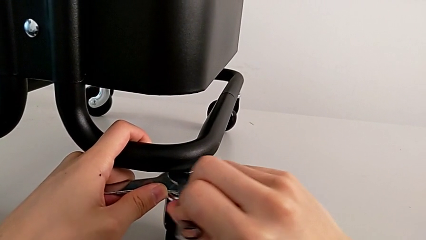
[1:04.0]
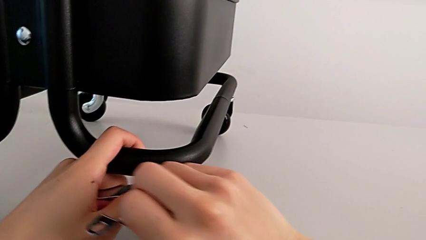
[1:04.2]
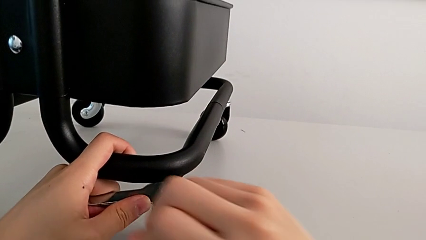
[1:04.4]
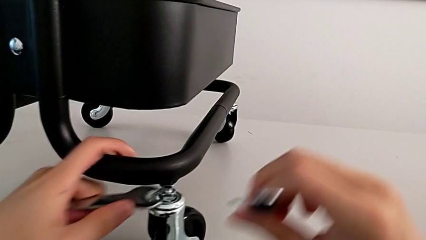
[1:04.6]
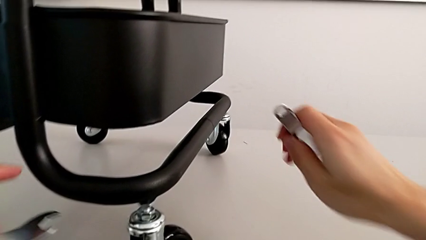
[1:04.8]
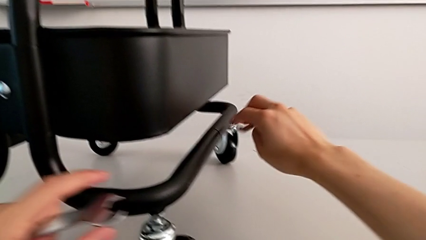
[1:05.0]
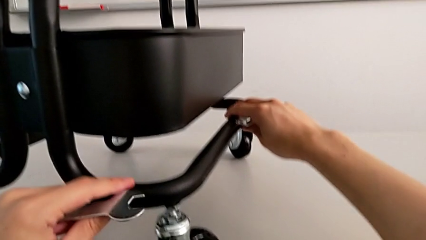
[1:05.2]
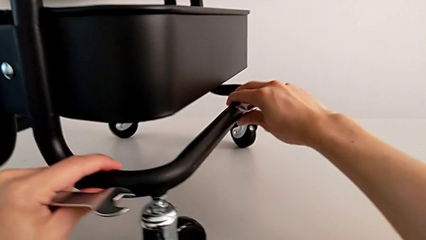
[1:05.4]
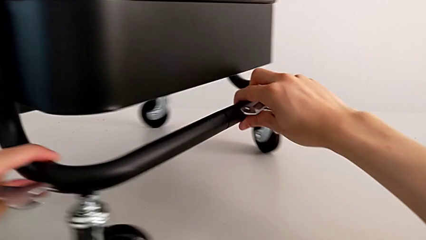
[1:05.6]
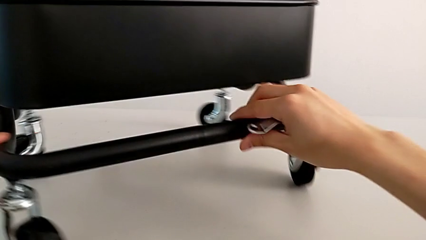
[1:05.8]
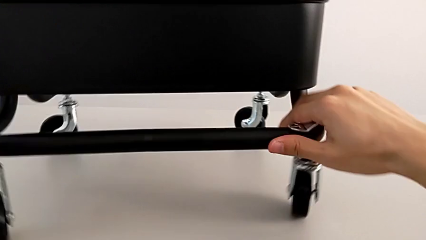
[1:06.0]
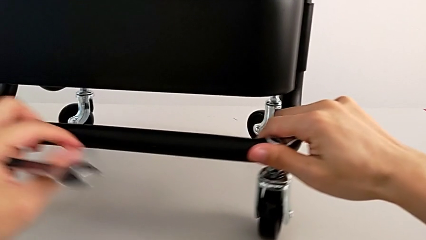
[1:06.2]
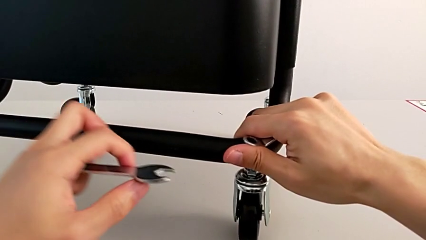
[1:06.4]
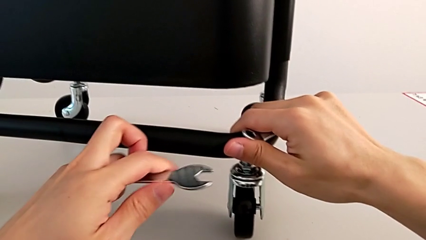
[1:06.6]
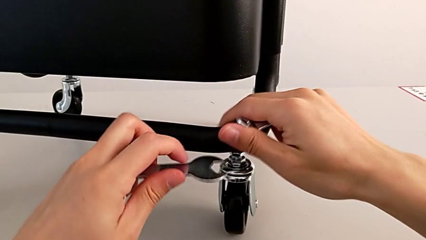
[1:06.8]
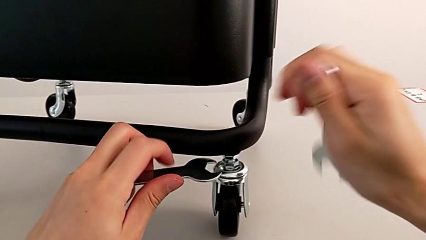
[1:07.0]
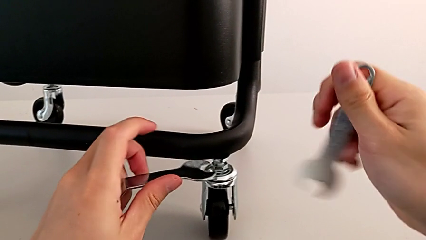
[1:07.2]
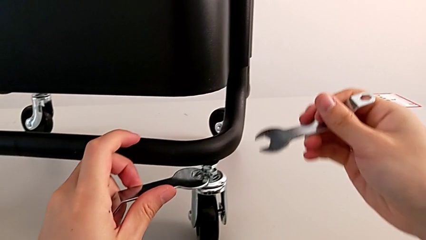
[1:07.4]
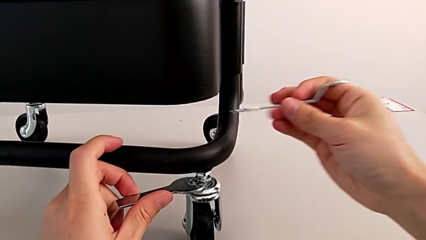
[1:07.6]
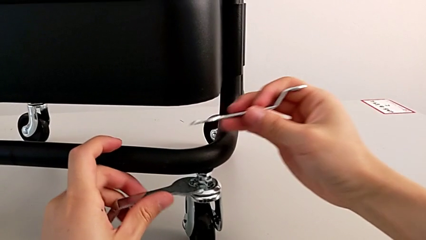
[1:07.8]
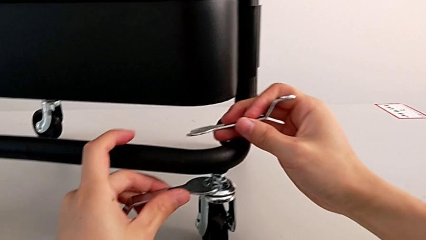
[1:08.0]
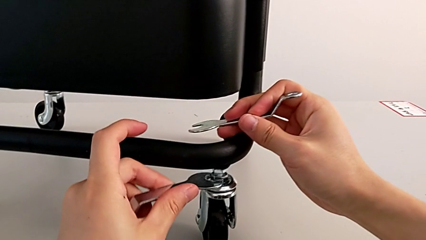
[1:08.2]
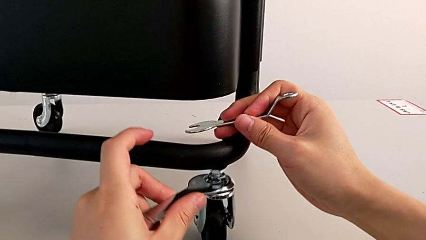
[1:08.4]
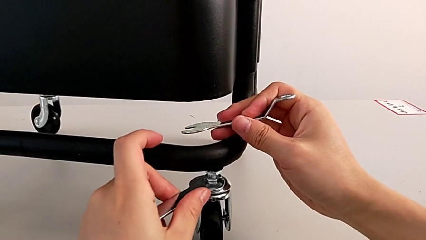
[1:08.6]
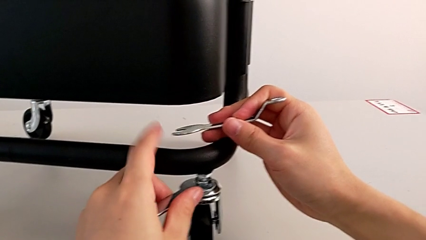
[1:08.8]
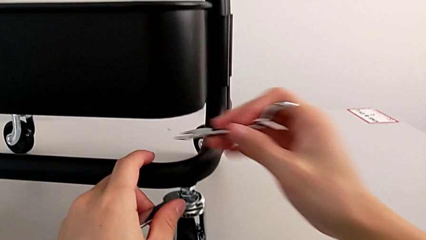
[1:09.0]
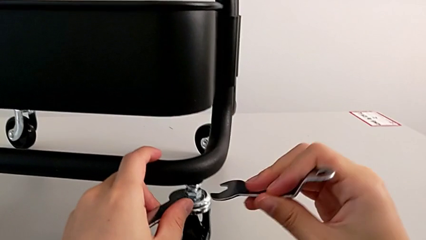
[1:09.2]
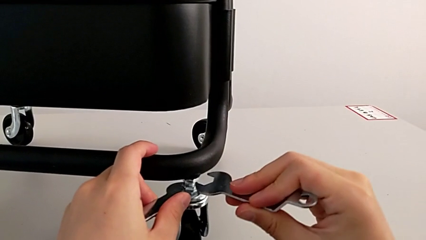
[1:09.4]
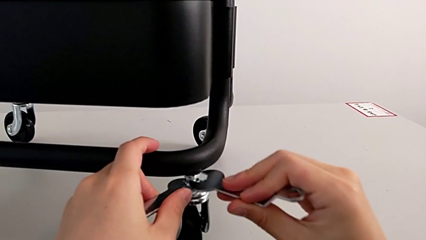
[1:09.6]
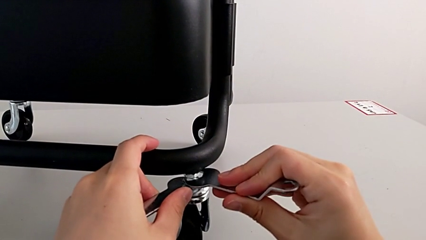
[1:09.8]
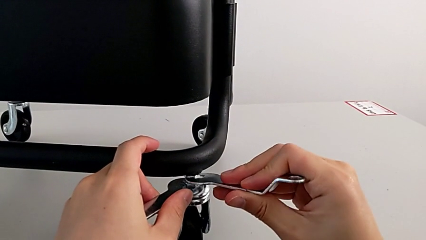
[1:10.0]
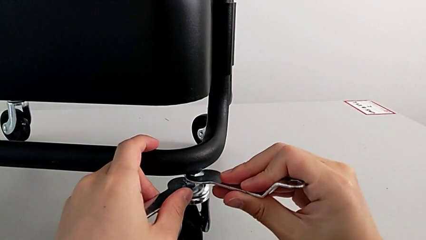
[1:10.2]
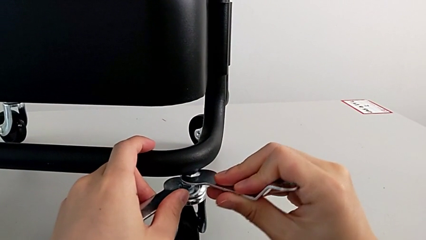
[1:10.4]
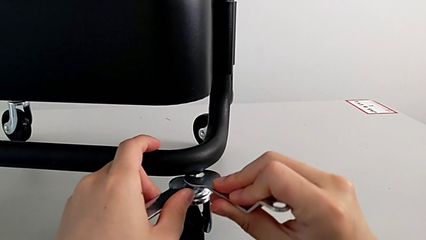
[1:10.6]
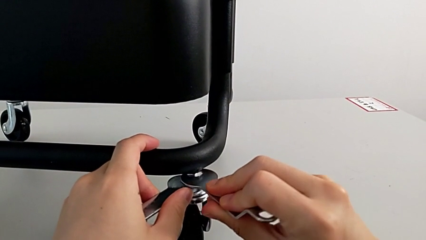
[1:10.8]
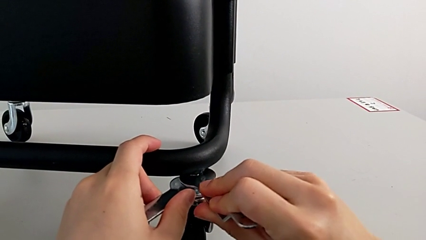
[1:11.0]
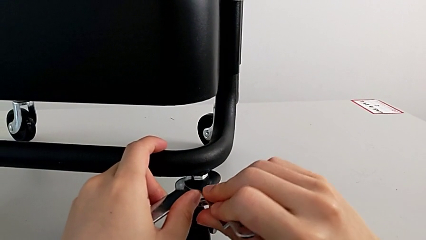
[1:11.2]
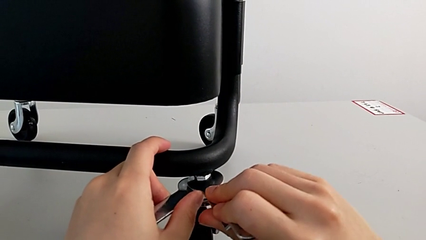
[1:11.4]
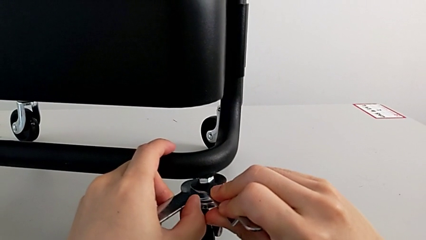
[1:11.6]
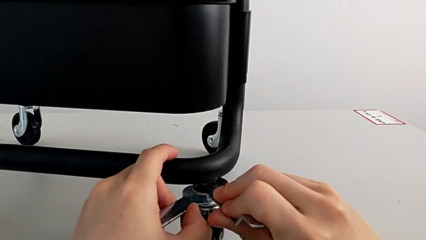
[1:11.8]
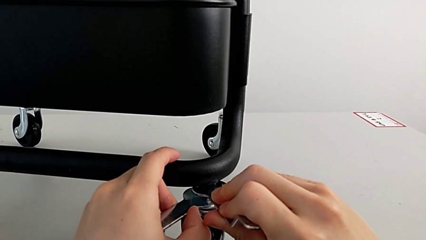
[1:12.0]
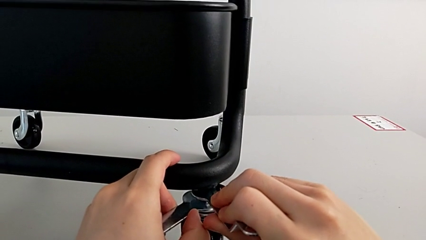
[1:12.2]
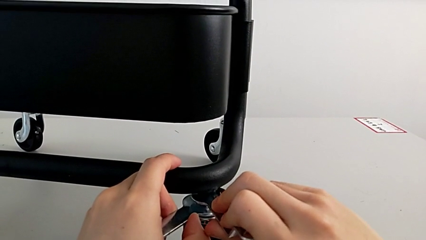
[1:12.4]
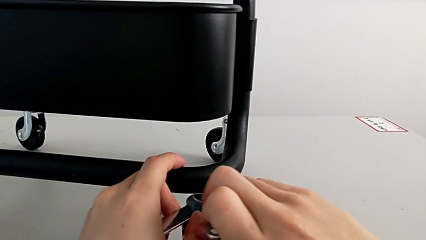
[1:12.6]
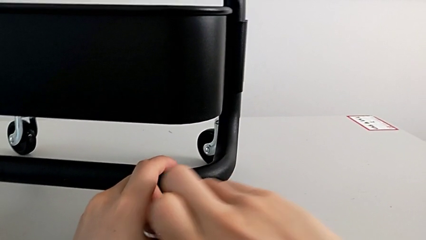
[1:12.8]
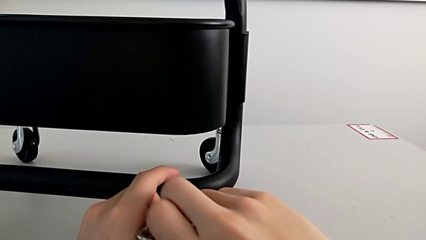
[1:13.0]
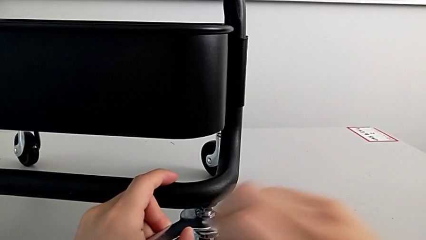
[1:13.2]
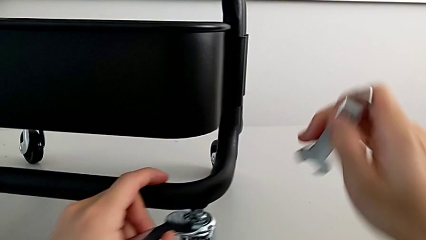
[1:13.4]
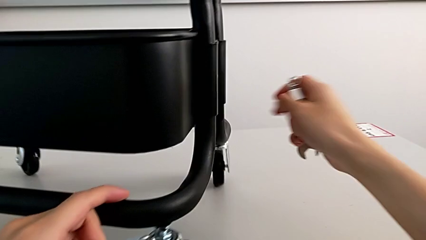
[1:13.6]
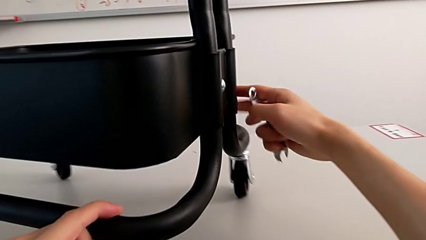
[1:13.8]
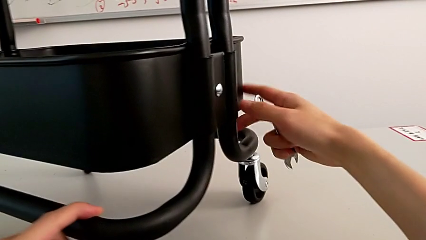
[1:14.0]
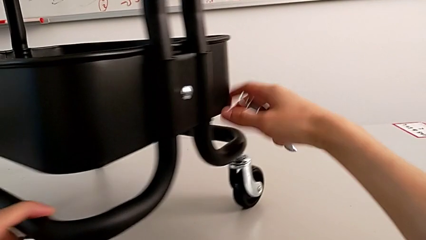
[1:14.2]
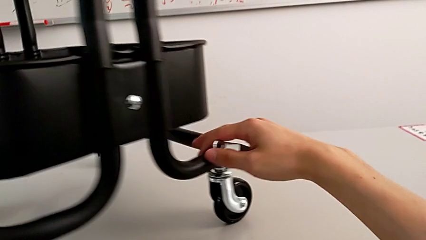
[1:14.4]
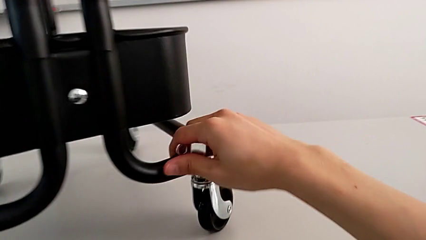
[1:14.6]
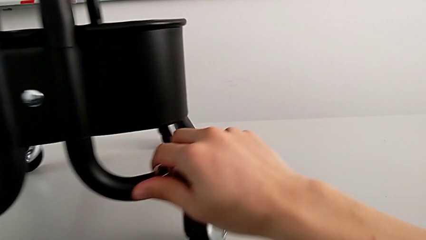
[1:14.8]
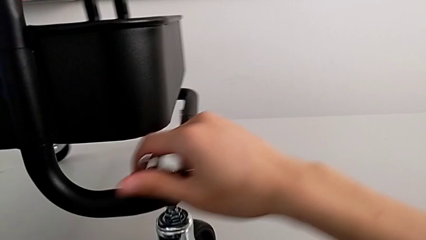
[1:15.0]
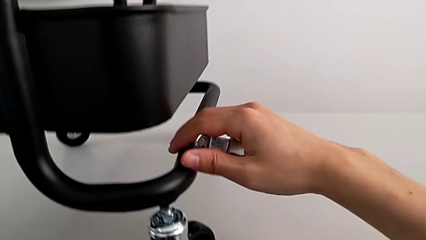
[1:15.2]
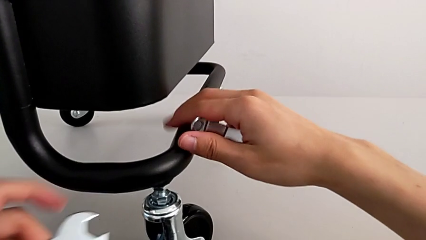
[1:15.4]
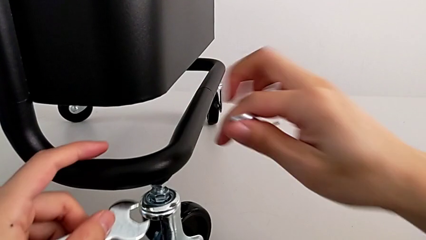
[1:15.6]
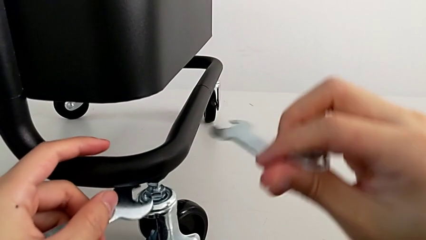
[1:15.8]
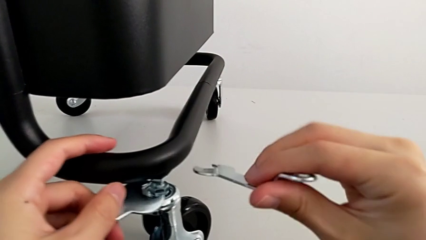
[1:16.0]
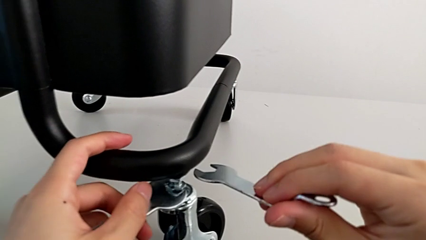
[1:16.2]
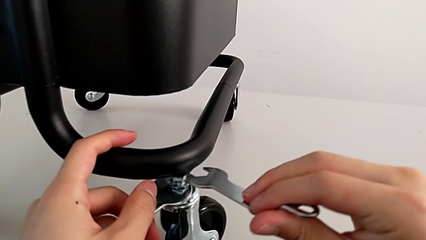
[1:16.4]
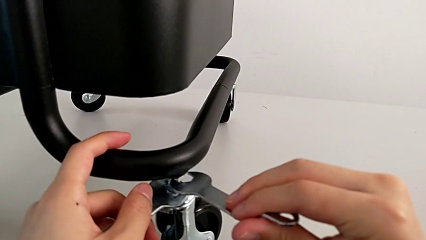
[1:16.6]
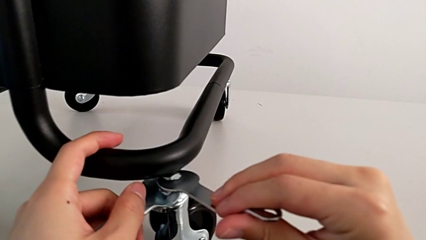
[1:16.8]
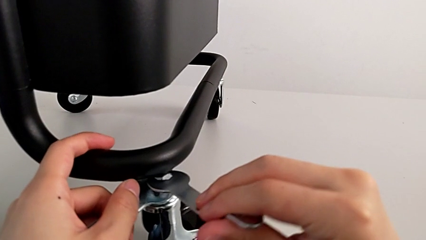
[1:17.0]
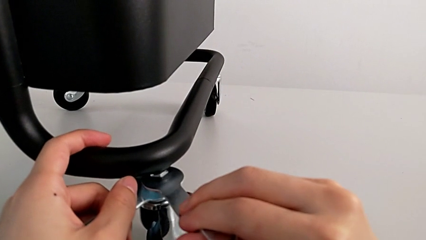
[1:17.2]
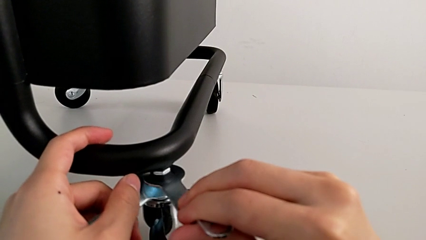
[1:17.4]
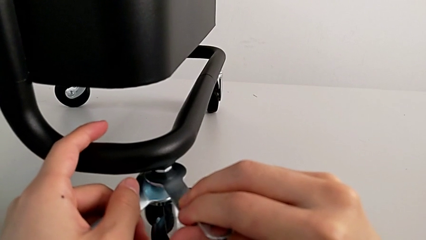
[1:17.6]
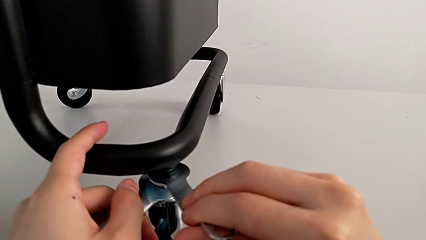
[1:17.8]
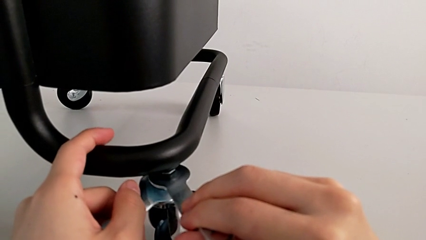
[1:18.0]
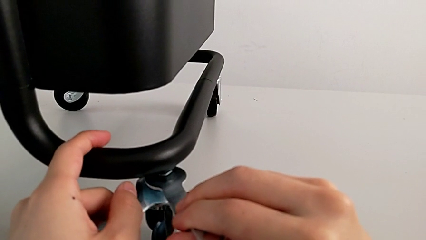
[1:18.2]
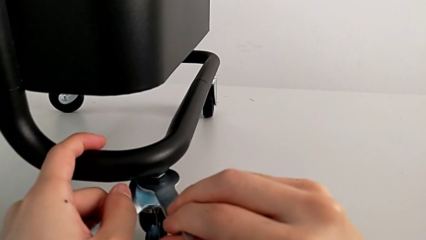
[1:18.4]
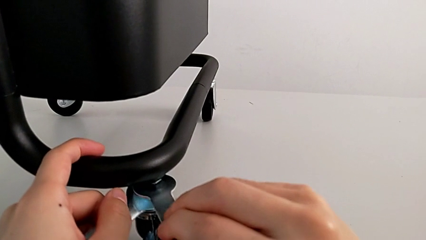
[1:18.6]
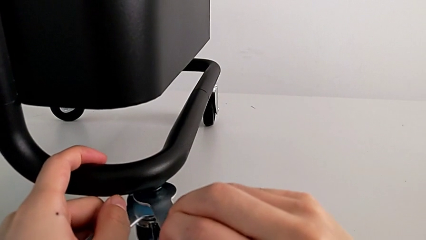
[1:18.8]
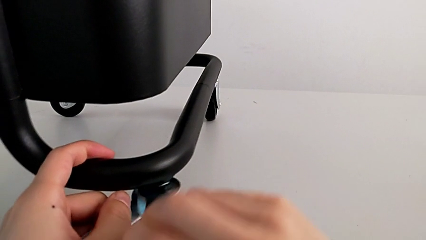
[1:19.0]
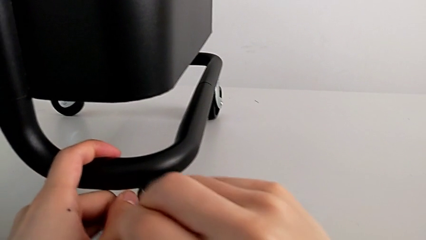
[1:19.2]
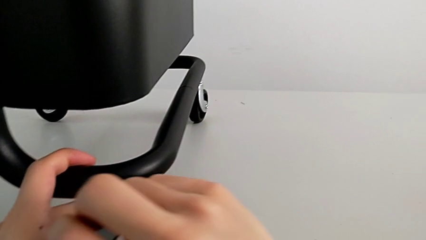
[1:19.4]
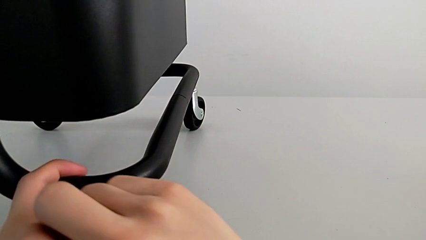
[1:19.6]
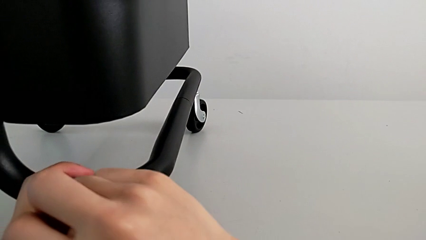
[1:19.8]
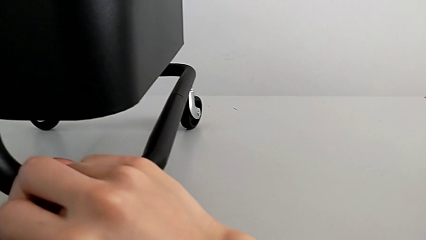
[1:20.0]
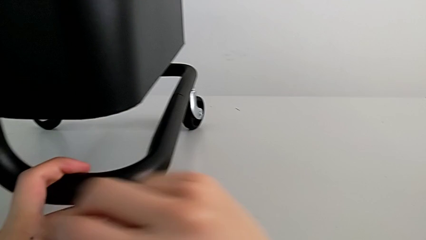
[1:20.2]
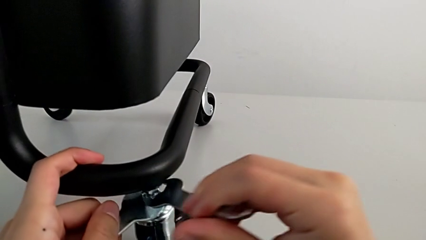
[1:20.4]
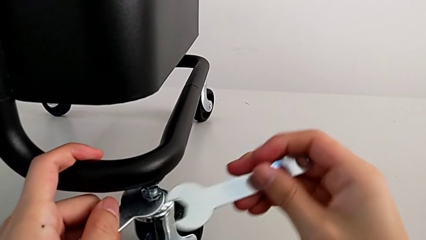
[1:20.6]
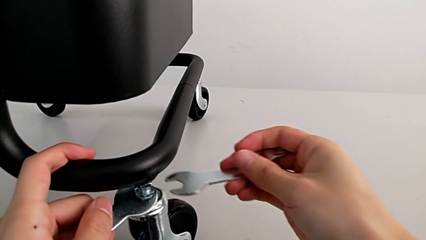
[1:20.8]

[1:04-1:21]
The camera wearer is unscrewing the wheels. They unscrew the third wheel, rotate the utility cart and begin to unscrew the fourth wheel.
